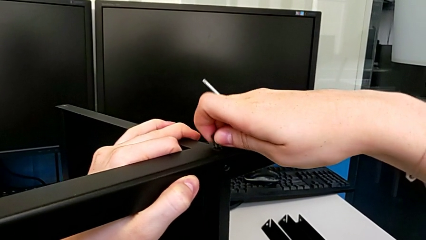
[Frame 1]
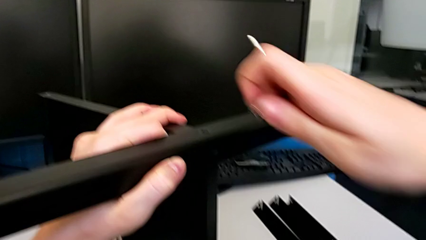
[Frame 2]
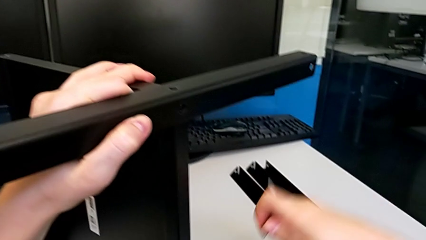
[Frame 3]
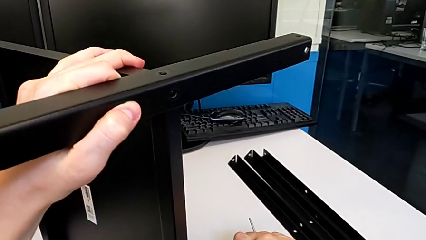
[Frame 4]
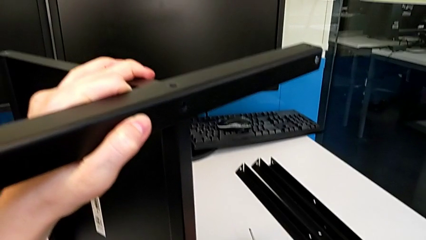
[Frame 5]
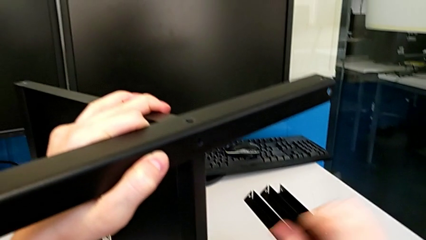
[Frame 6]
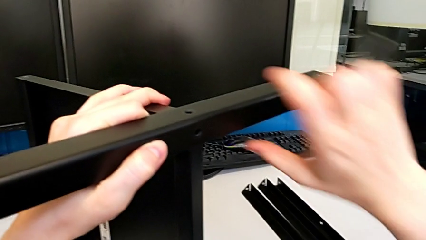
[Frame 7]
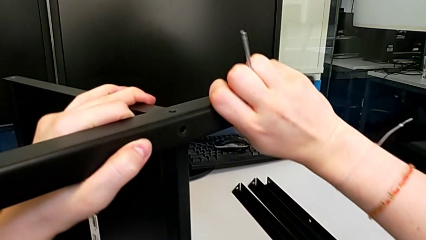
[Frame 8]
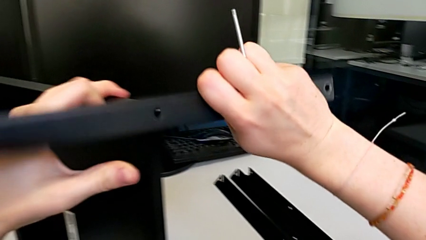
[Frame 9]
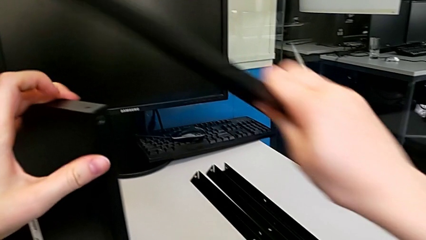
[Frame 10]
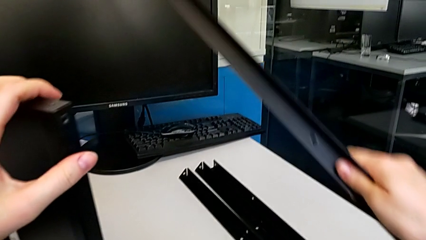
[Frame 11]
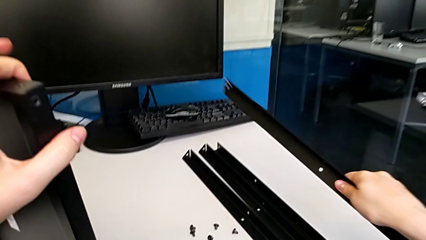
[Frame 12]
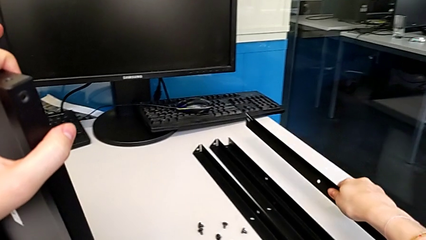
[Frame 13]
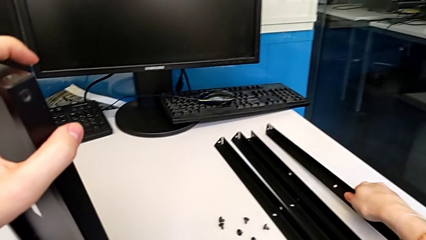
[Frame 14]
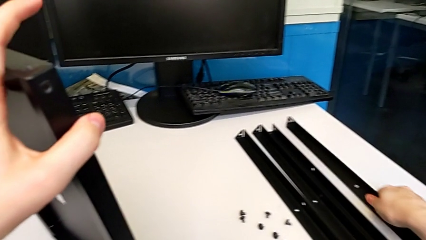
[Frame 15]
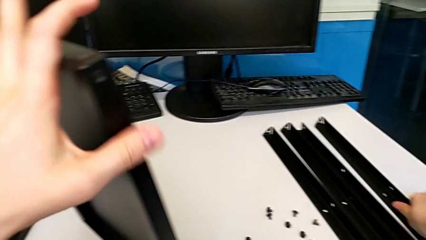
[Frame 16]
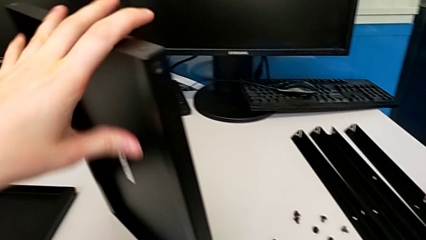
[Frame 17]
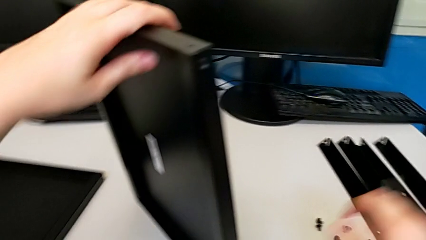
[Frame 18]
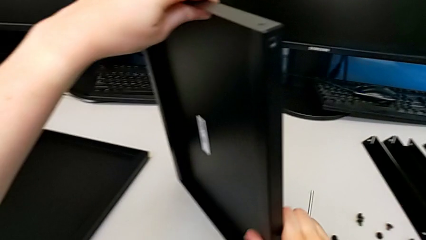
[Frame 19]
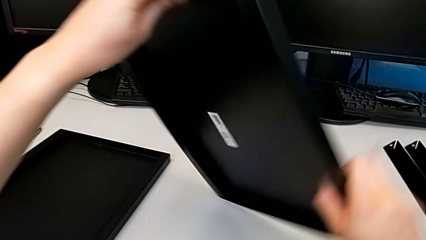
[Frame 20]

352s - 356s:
The camera wearer is disassembling the fourth leg and the shelf of the table. They place the hex socket head, disassemble the fourth leg and place it.

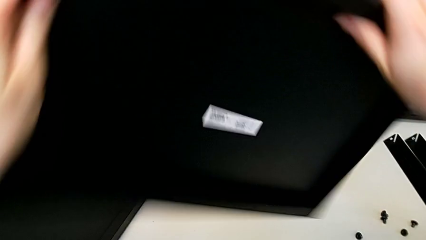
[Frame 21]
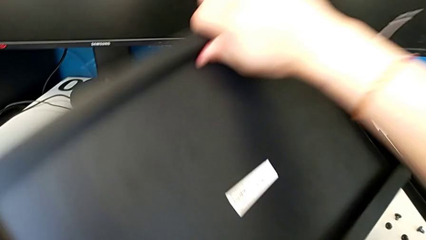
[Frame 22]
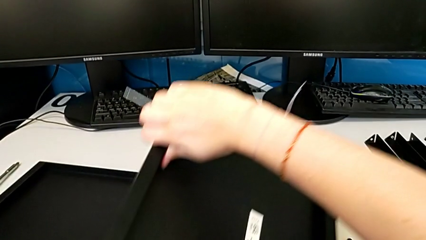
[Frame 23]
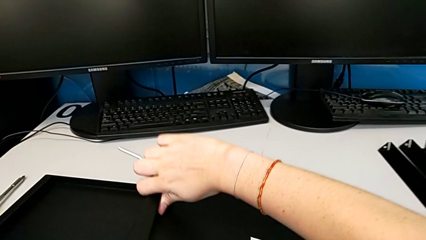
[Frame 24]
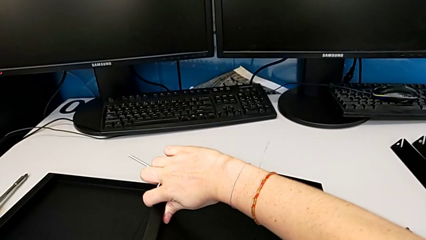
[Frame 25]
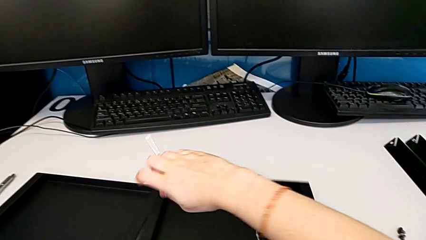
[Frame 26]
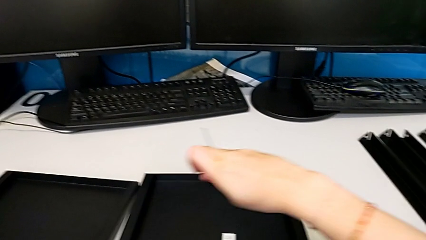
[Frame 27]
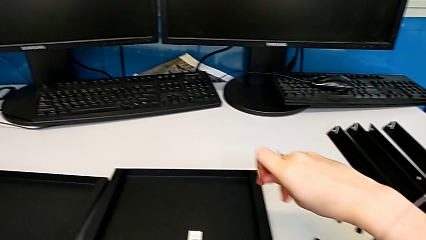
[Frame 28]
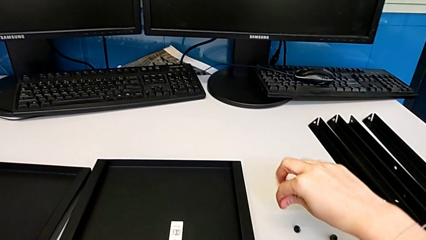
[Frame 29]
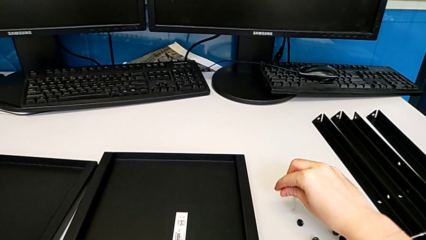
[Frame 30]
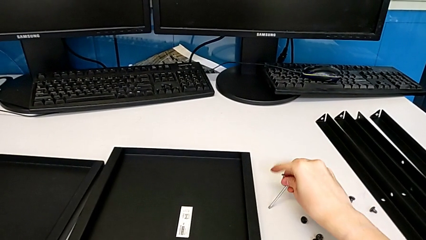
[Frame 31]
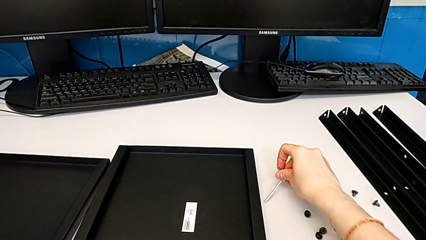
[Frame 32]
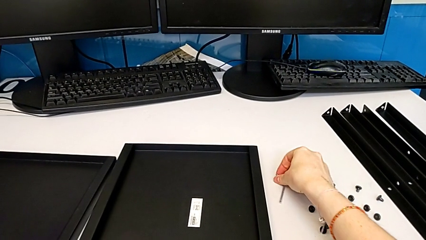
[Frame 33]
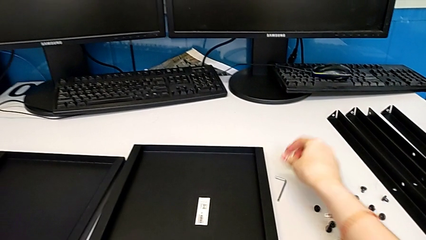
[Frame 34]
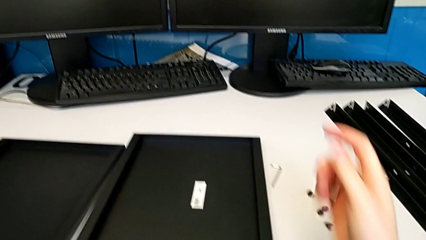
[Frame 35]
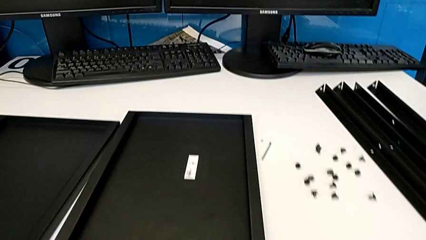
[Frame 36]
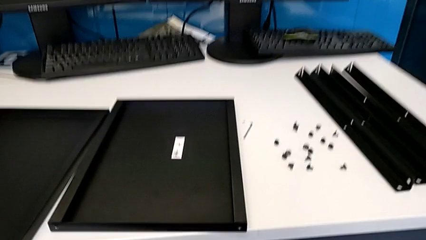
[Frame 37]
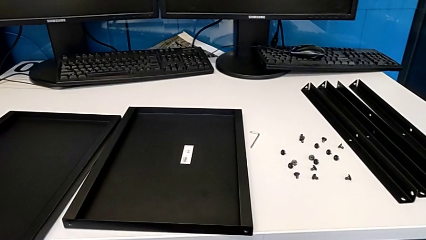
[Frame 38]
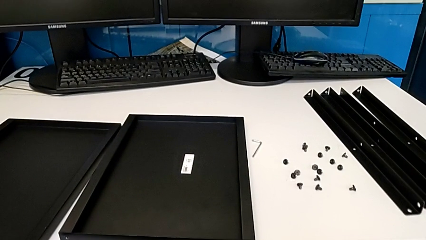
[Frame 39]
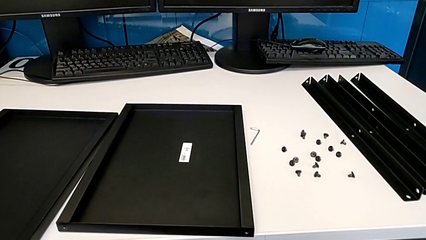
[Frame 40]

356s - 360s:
The camera wearer disassembles the bottom tray of the furniture. They place the bottom tray and place the Allen wrench.
